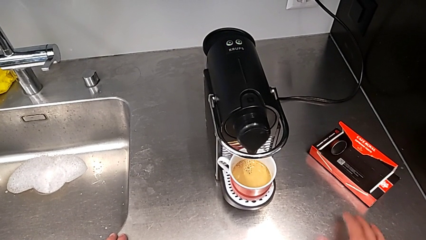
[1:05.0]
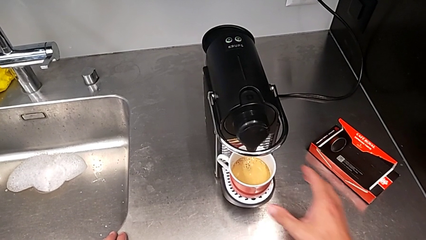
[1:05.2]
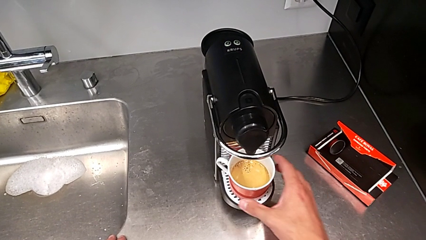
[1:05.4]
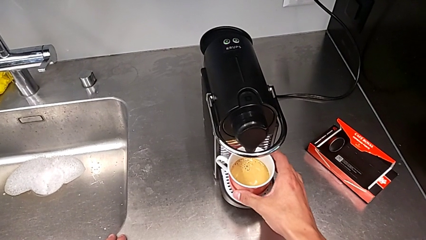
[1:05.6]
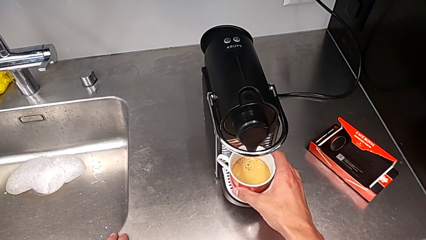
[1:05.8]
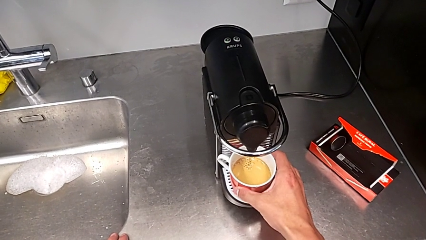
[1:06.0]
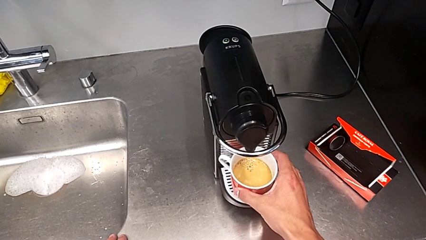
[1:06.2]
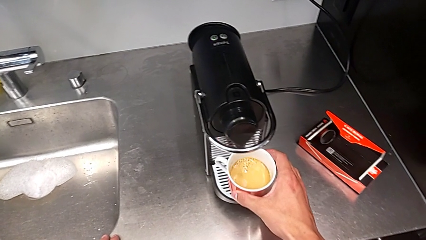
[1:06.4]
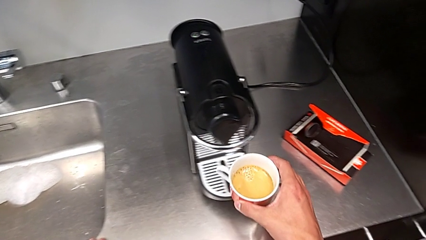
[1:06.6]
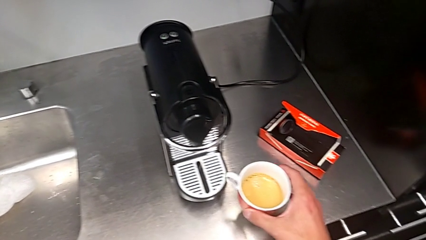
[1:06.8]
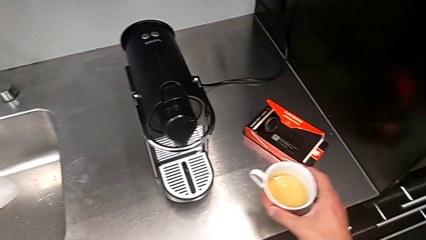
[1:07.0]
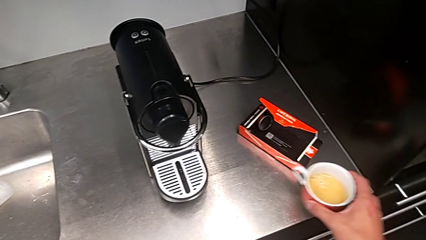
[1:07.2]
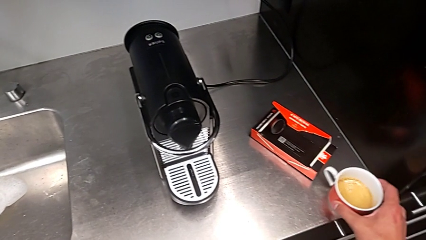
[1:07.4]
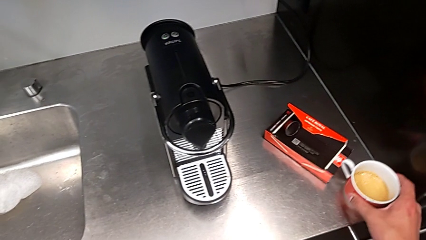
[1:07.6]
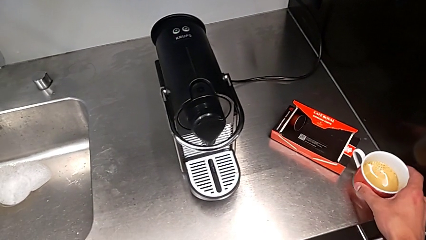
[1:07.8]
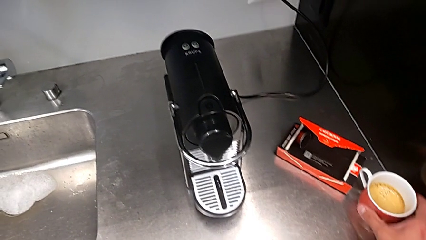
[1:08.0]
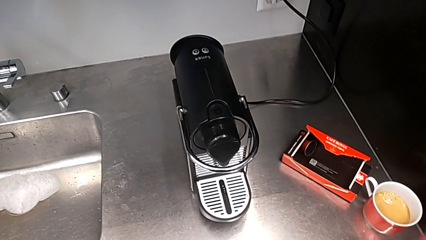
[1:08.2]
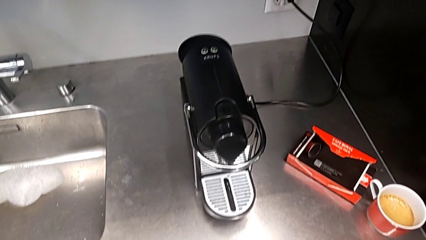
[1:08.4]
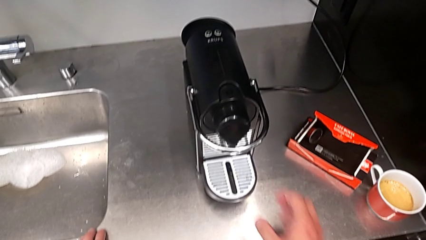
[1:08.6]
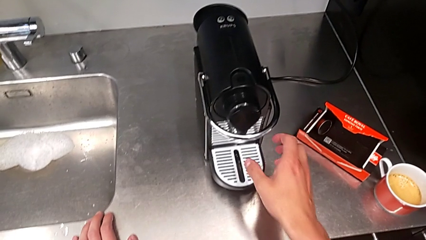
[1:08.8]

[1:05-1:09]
The camera wearer is brewing a cup of coffee. They grab the cup and place it.

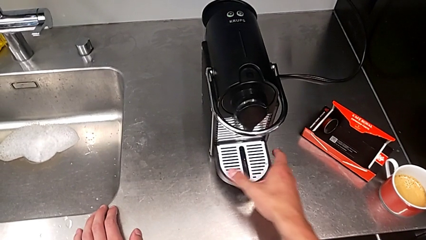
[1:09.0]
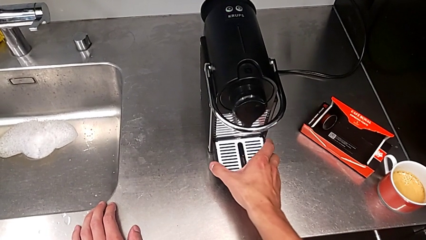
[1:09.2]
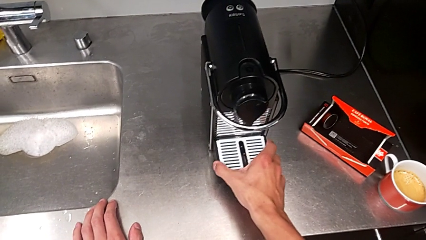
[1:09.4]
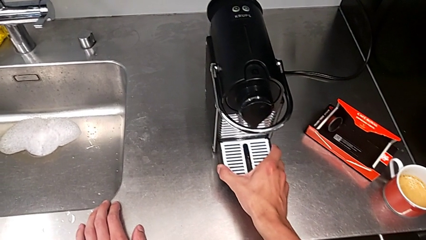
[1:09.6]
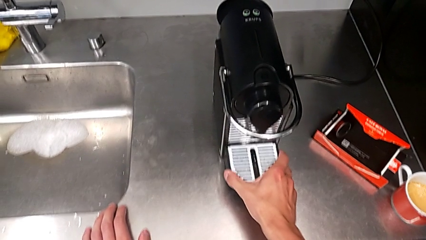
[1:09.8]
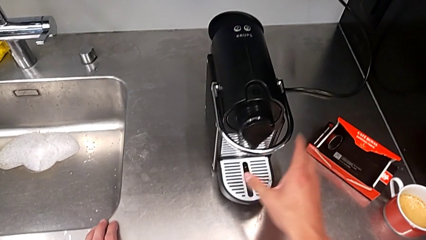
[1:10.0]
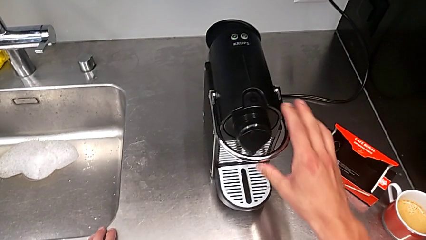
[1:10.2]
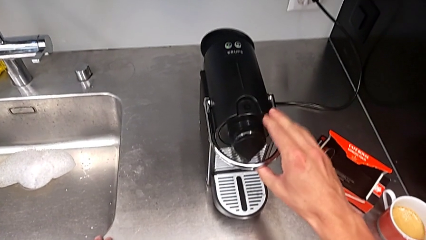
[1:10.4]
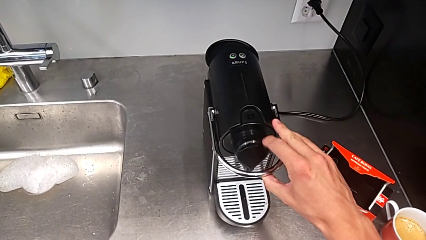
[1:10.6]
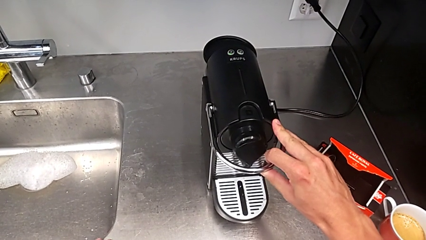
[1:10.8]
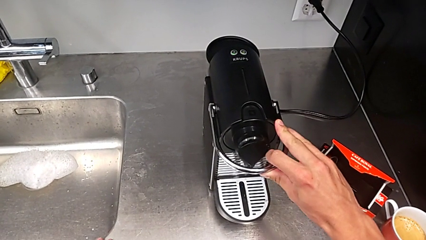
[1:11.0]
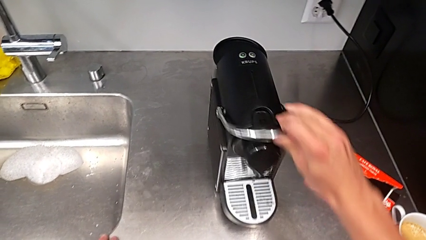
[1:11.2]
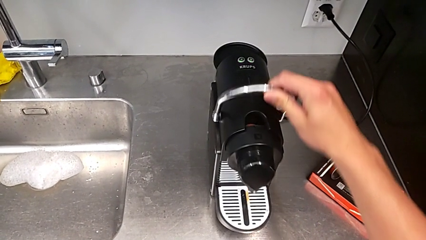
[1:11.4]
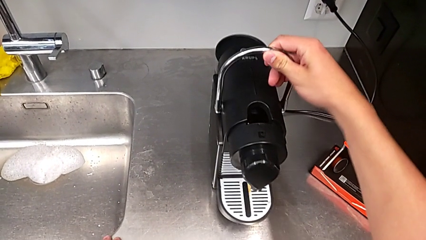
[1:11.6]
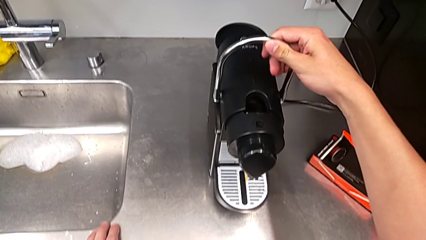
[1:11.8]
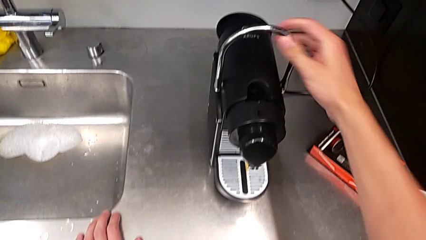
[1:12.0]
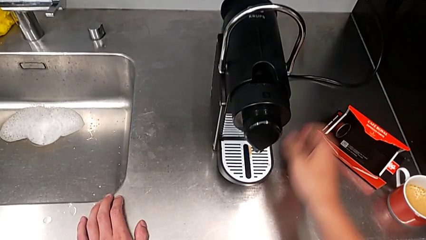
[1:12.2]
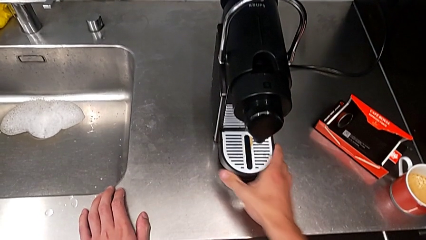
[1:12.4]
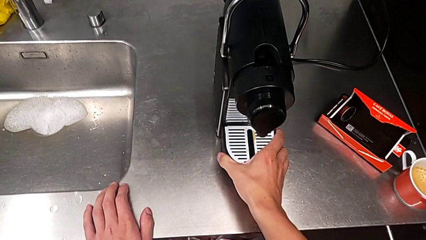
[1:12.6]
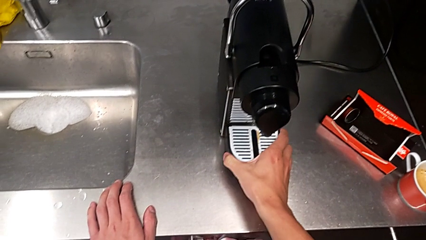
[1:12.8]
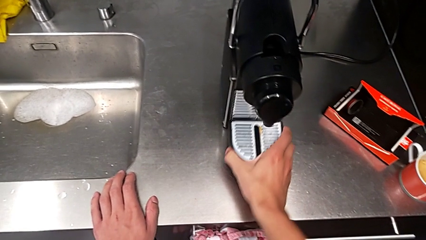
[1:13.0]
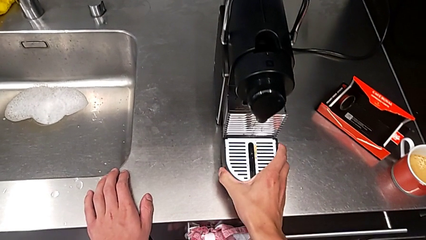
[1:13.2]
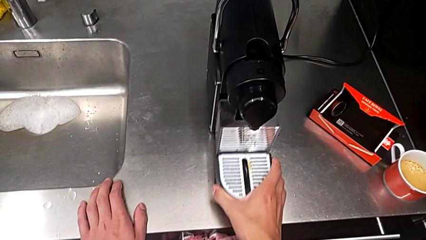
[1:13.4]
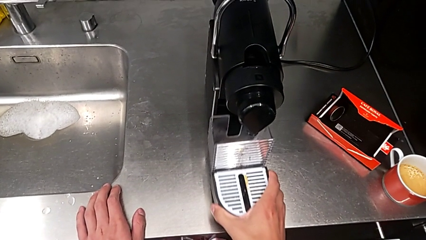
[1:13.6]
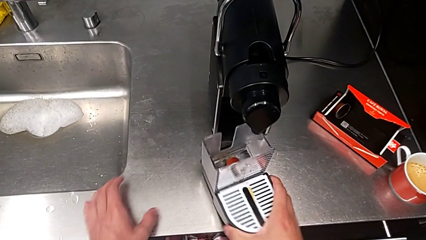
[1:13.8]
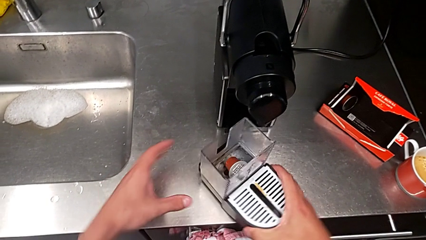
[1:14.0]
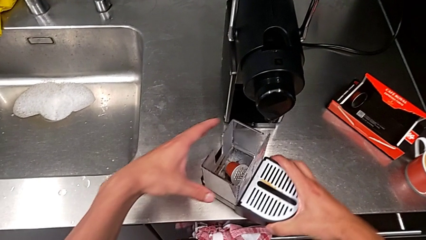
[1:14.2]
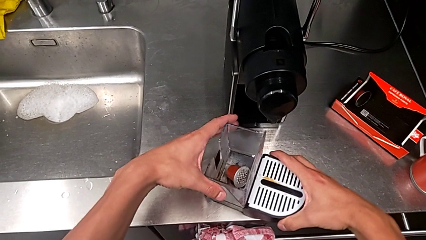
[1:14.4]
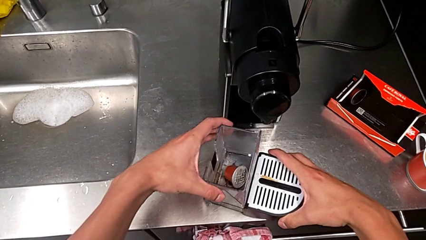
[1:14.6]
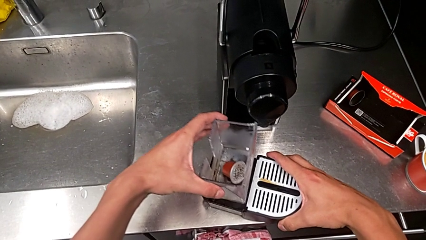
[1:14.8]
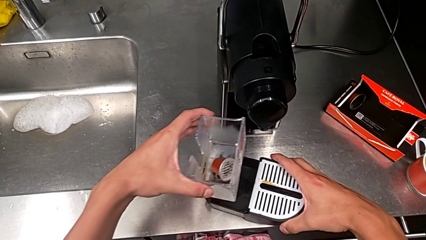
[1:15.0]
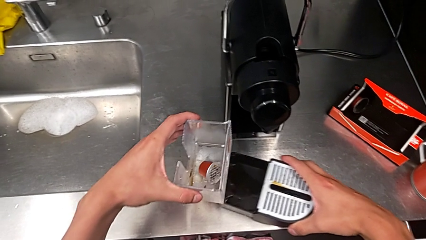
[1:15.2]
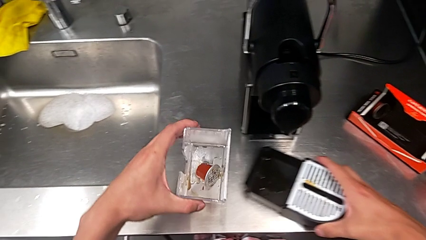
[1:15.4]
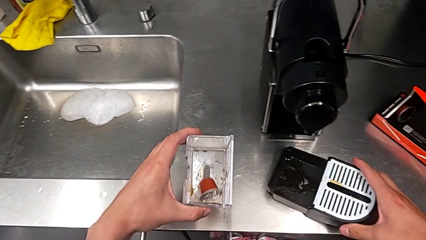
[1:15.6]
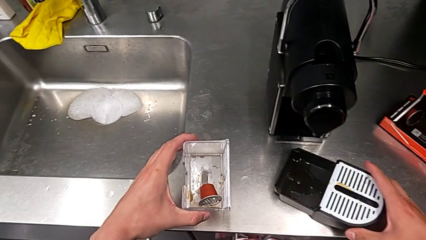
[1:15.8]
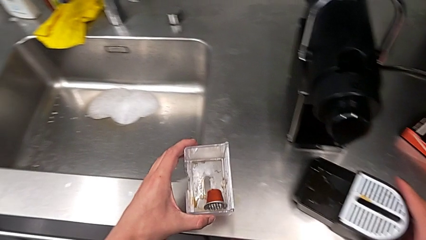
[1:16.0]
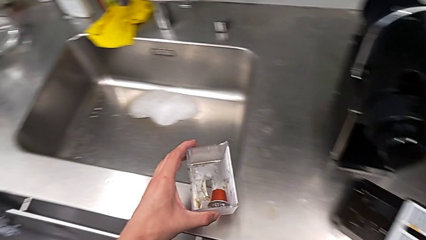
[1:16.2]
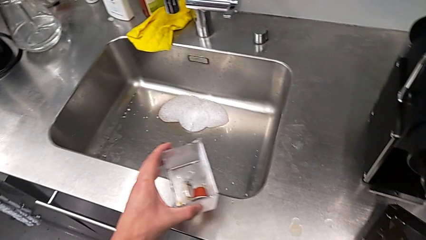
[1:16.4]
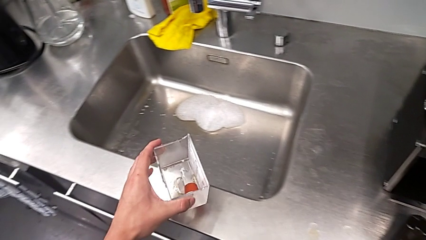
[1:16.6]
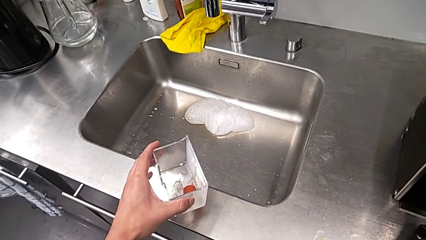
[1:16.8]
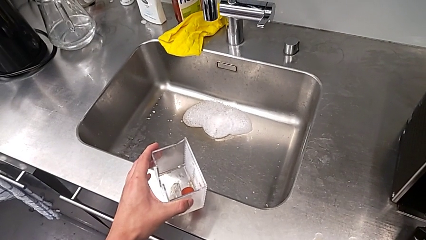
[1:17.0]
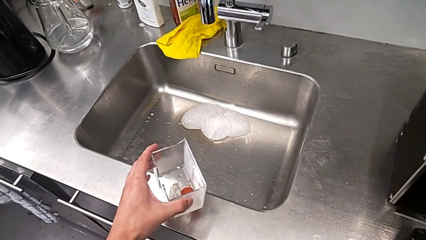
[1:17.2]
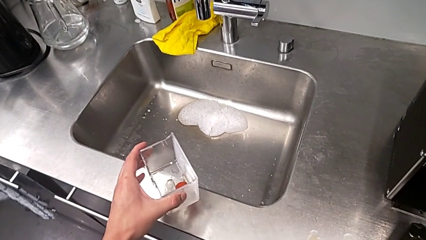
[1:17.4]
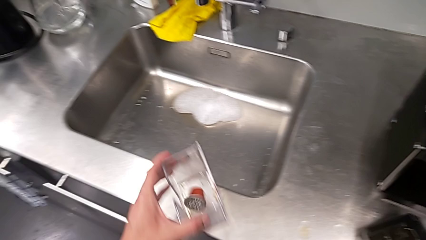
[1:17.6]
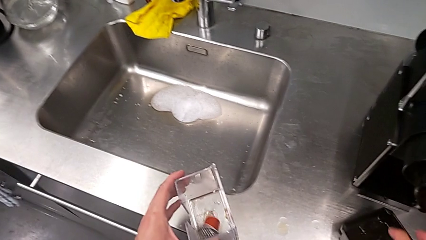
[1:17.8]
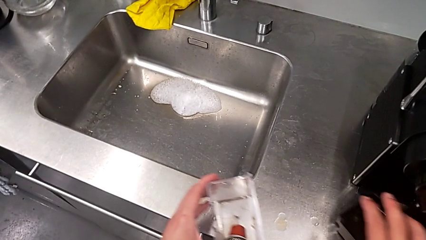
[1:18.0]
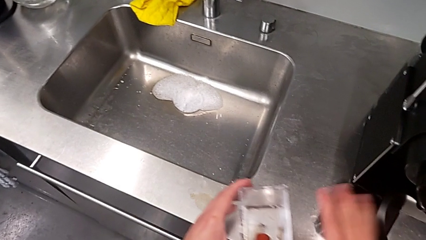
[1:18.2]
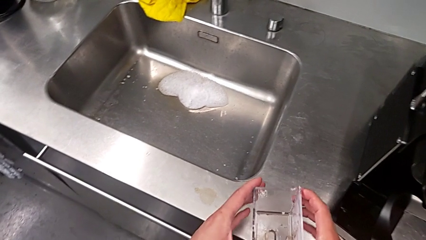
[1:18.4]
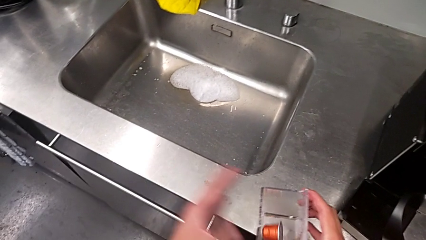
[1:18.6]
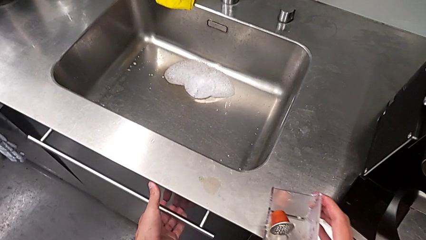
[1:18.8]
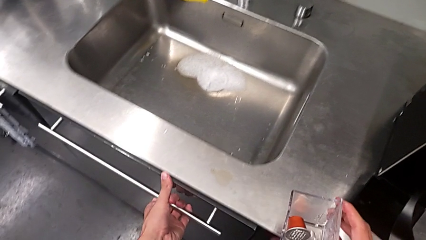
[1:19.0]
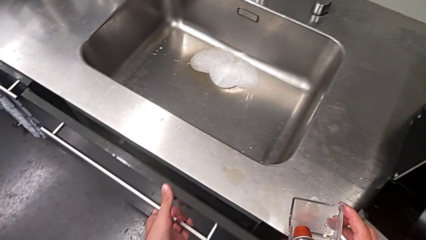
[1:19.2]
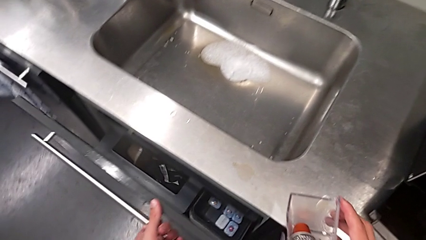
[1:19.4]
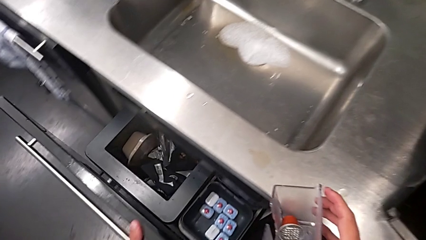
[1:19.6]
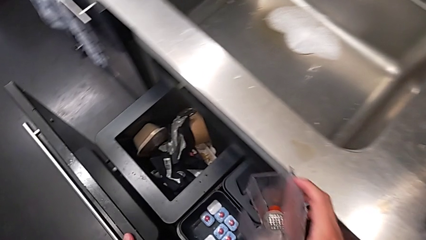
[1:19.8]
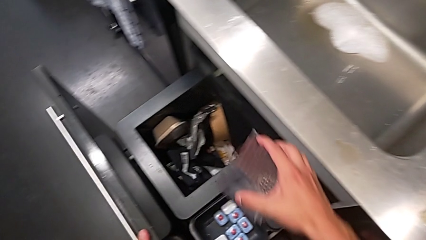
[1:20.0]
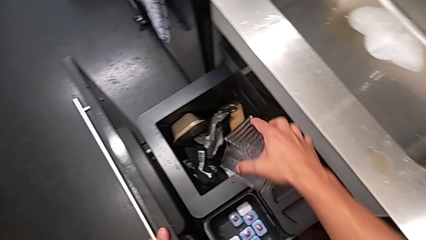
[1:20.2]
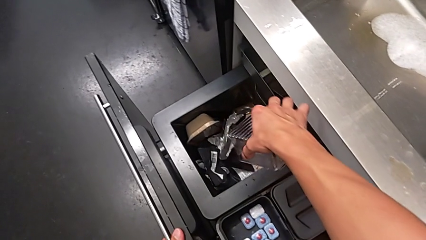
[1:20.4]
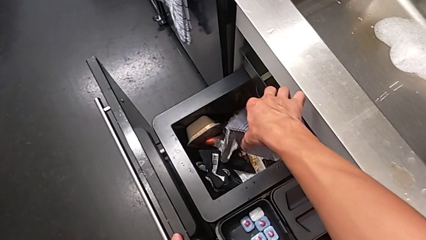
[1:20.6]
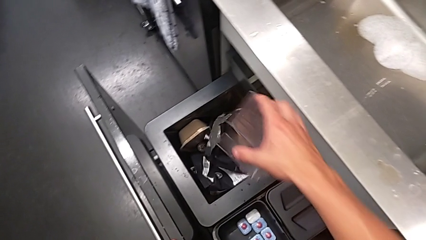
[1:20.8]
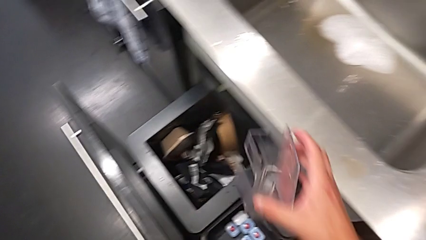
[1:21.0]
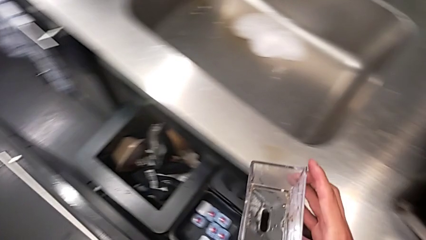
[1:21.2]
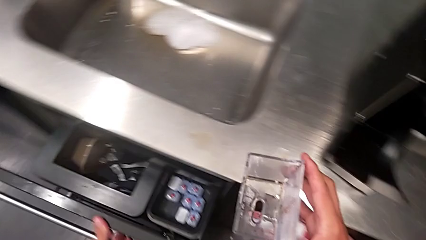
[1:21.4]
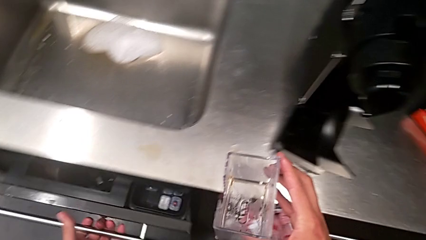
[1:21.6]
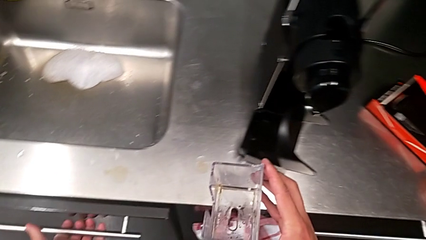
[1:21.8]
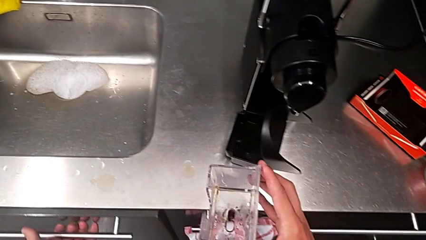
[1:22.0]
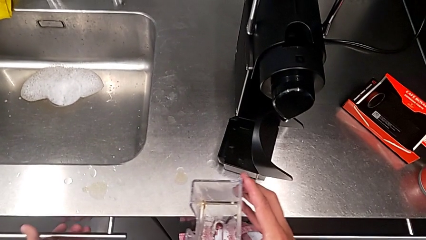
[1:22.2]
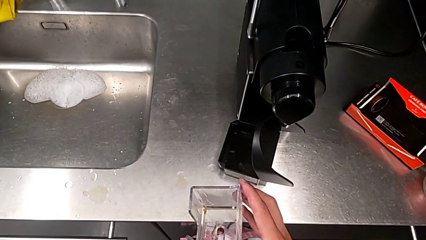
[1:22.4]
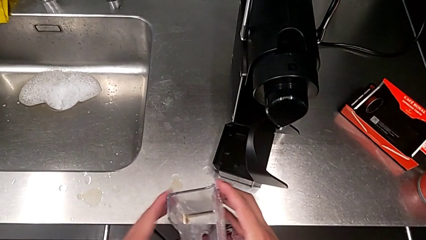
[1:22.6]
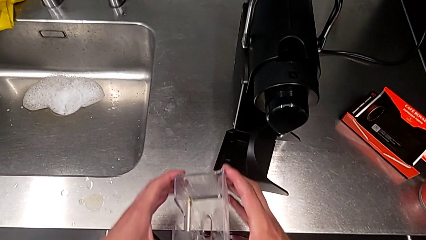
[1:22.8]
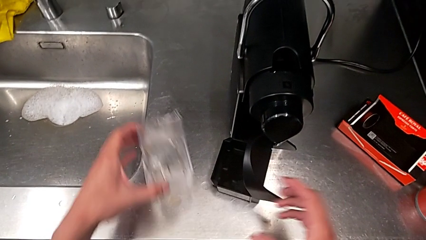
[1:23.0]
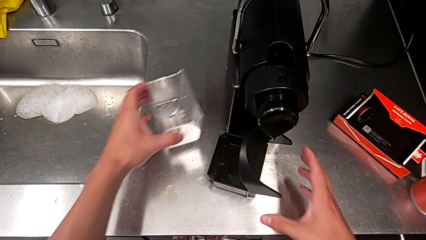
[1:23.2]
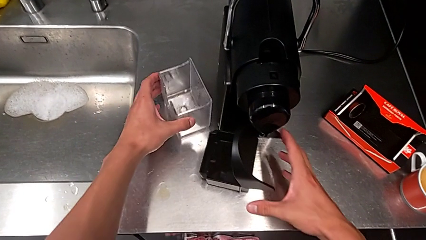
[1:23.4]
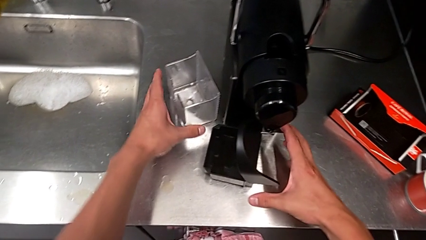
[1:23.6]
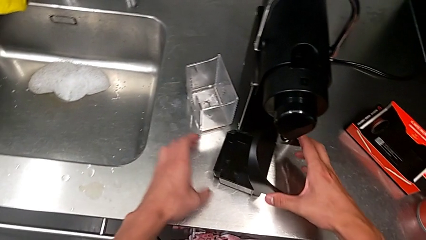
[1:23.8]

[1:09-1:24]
The camera wearer is emptying the drip tray every day. They grab the drip tray, lift the lever, withdraw the drip tray, withdraw the capsule container, place it, open the drawer, drop the coffee capsule, close the drawer and place the capsule container.
